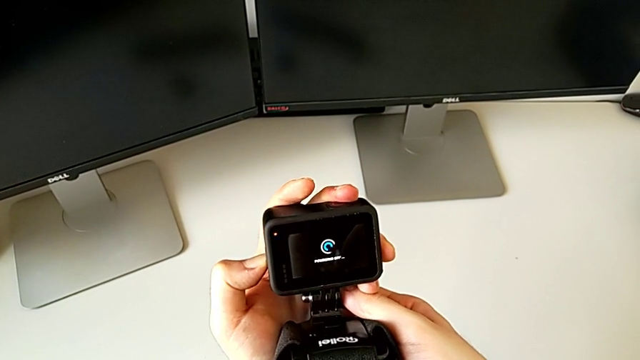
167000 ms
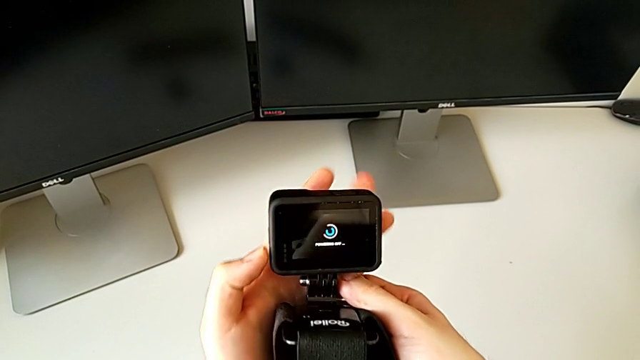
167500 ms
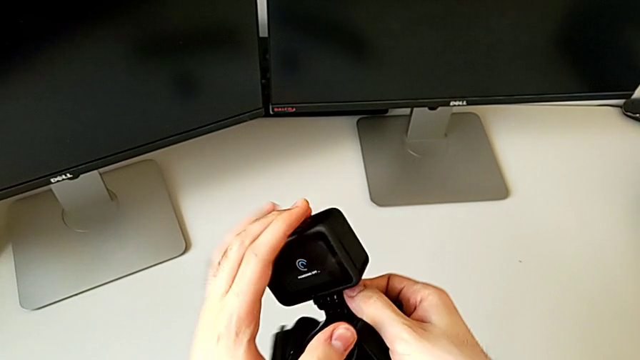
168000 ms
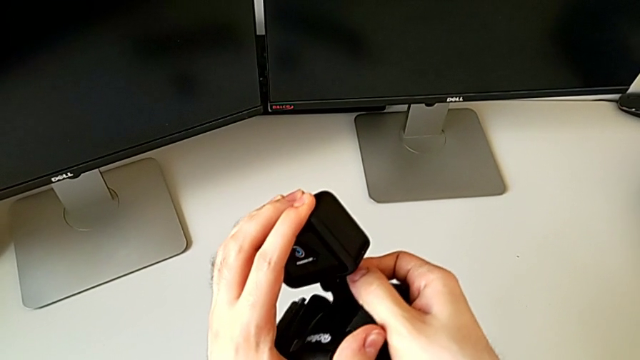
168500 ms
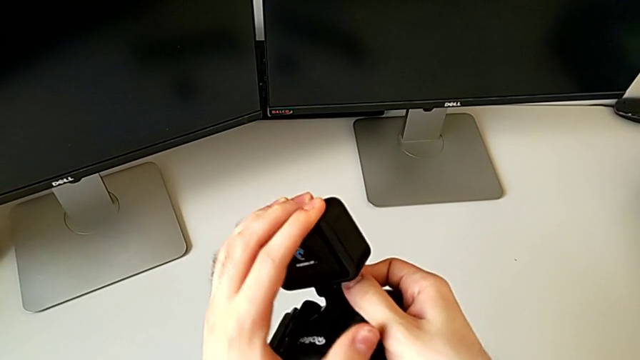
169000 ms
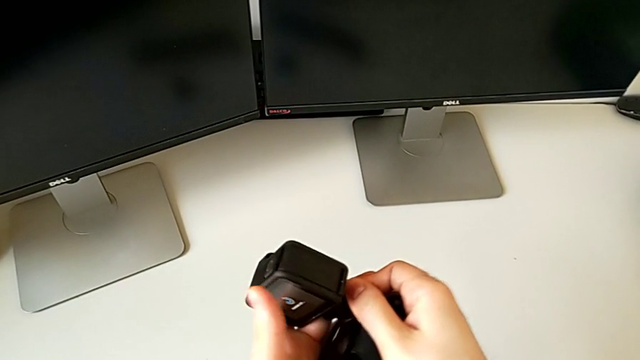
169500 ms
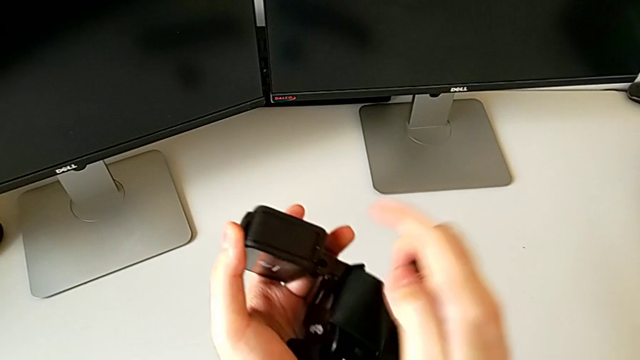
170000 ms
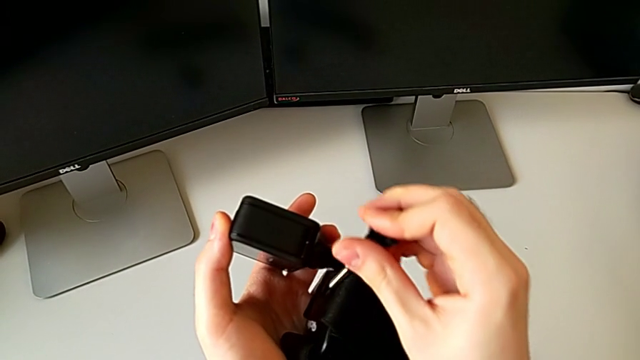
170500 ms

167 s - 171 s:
The camera wearer is assembling the GoPro on the strap mount. They align the black GoPro.

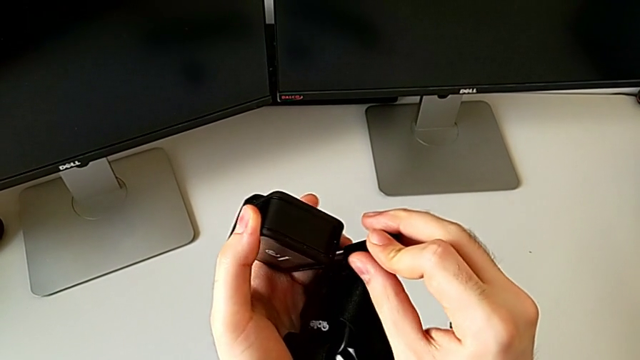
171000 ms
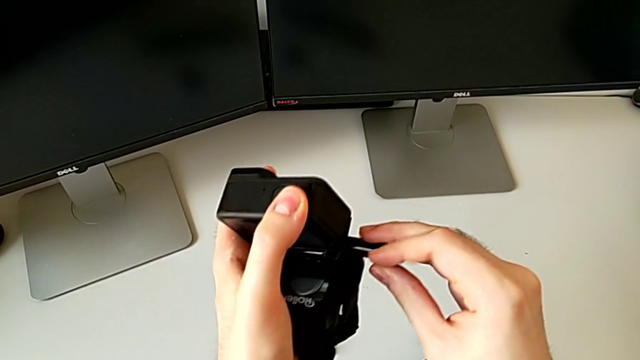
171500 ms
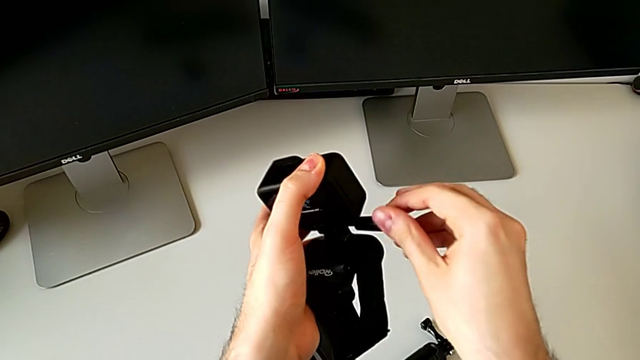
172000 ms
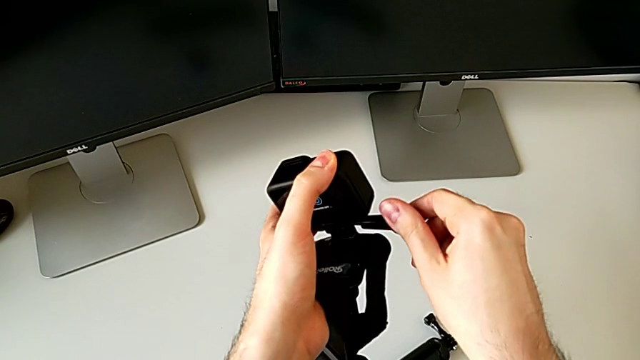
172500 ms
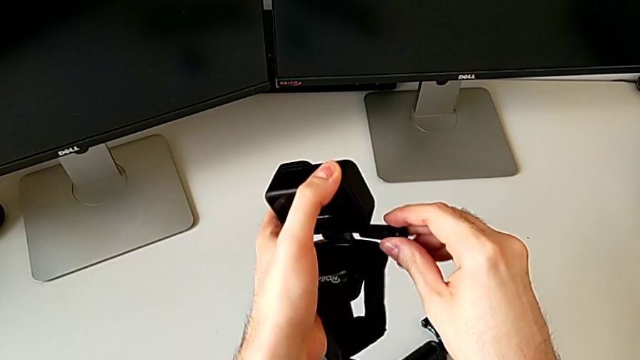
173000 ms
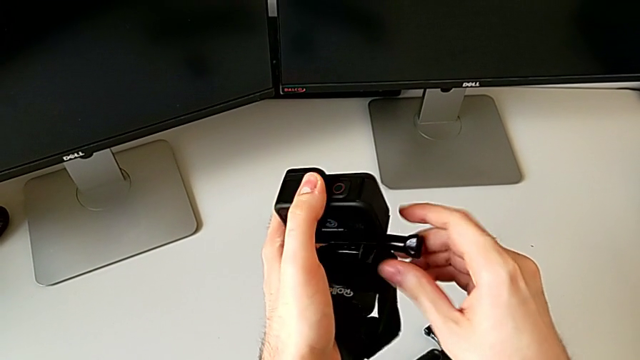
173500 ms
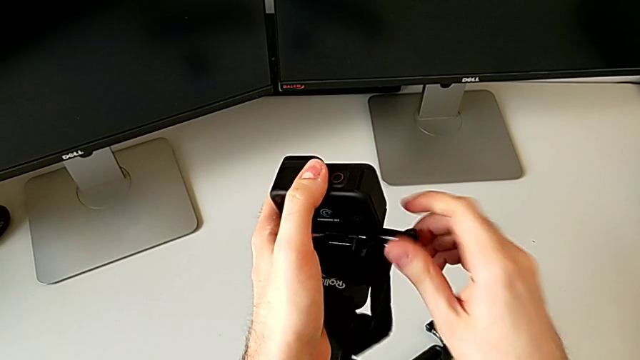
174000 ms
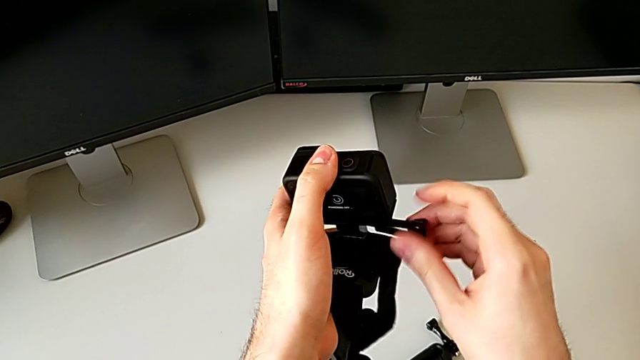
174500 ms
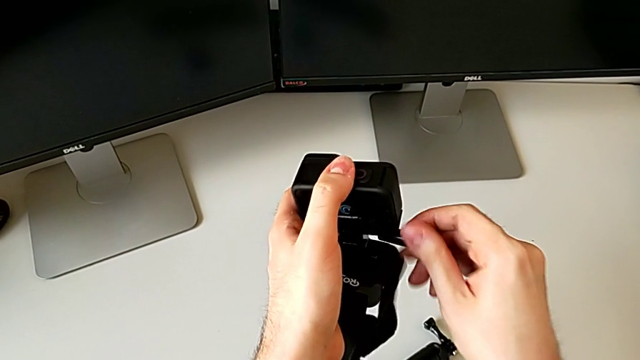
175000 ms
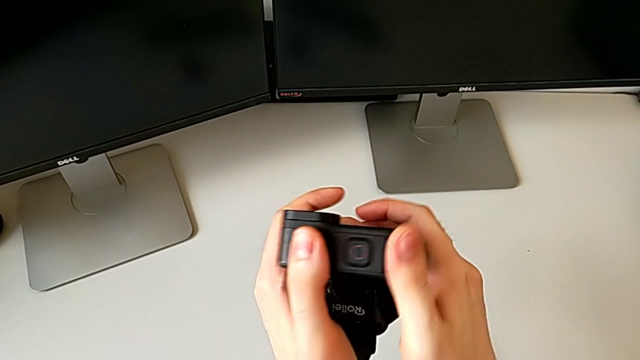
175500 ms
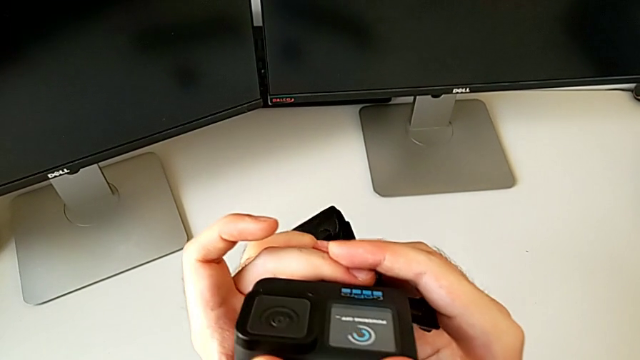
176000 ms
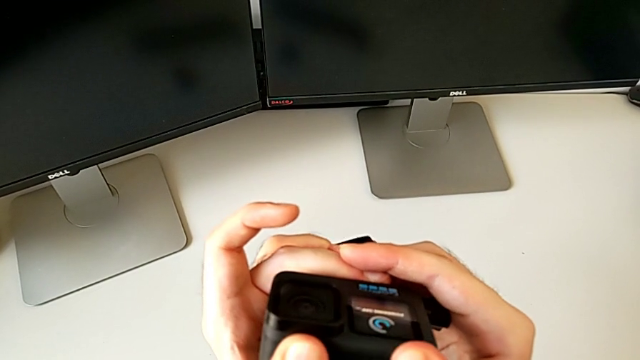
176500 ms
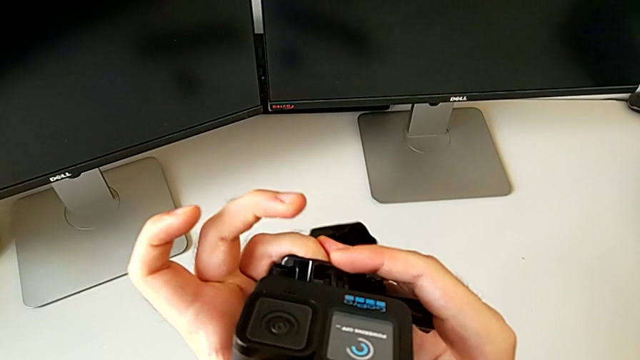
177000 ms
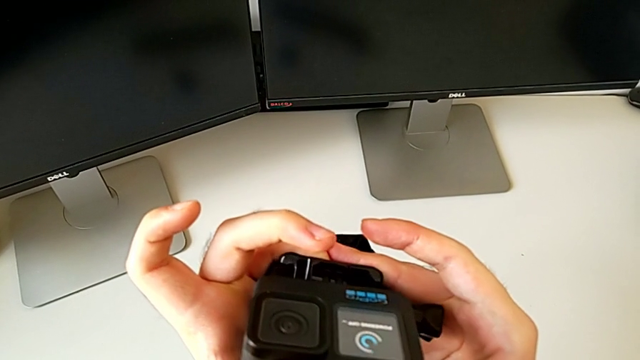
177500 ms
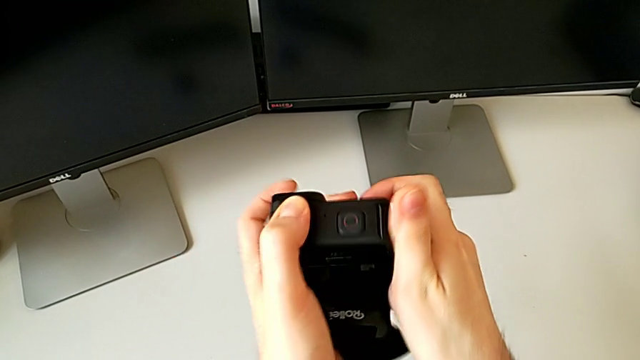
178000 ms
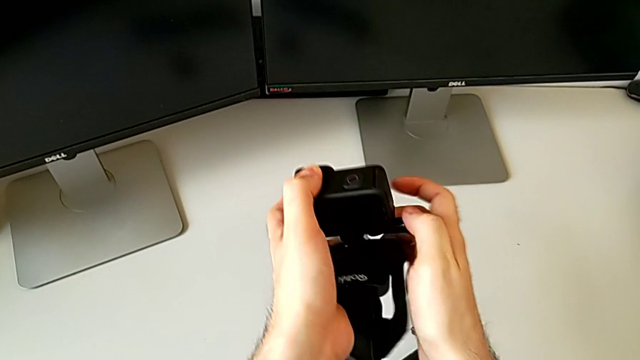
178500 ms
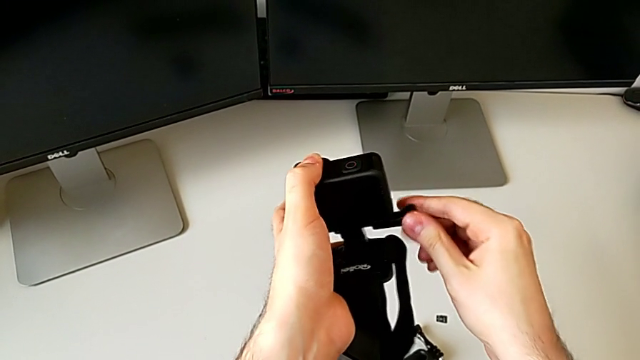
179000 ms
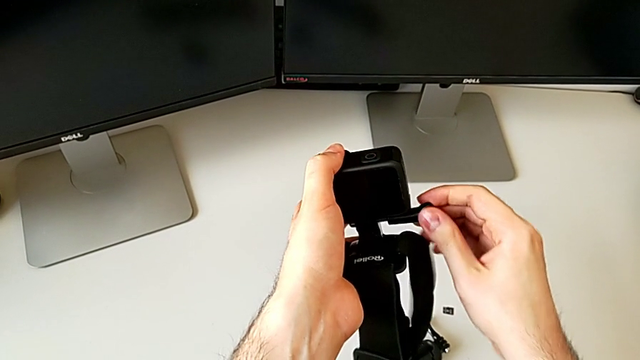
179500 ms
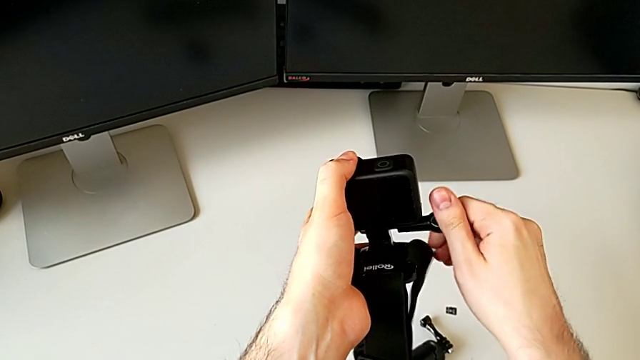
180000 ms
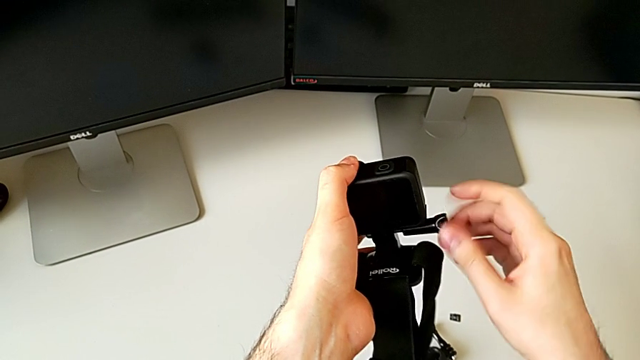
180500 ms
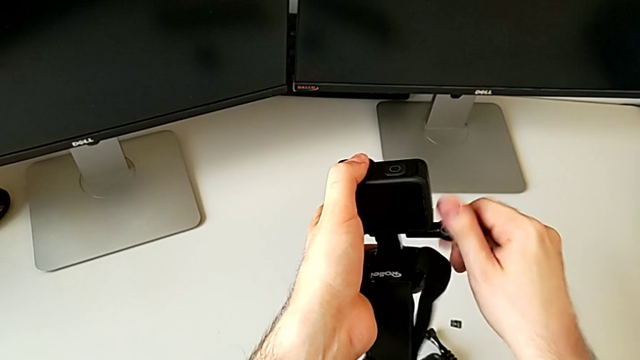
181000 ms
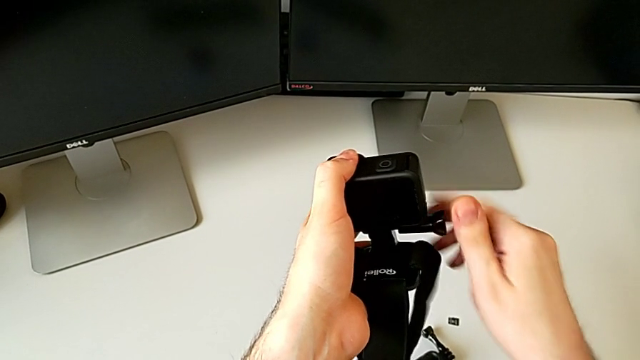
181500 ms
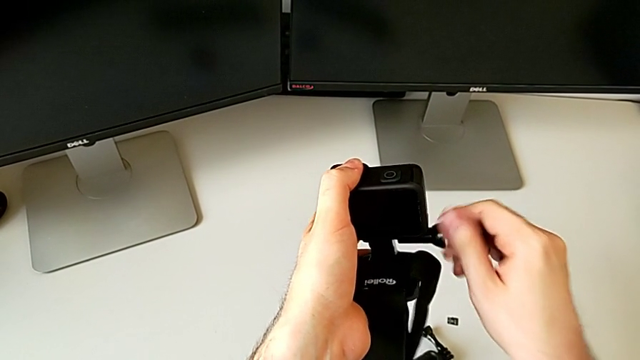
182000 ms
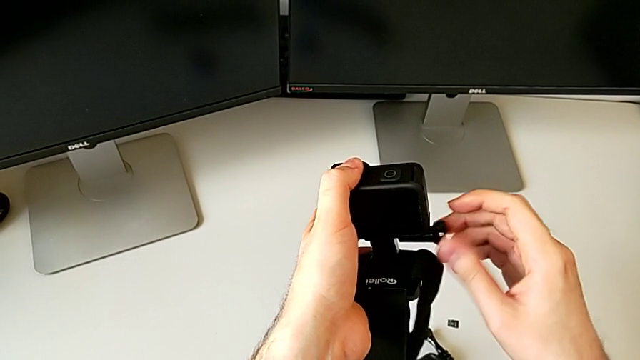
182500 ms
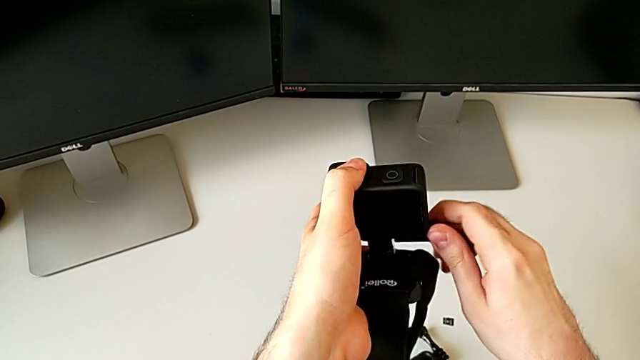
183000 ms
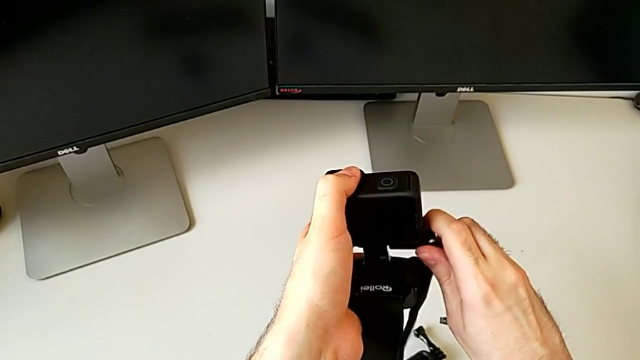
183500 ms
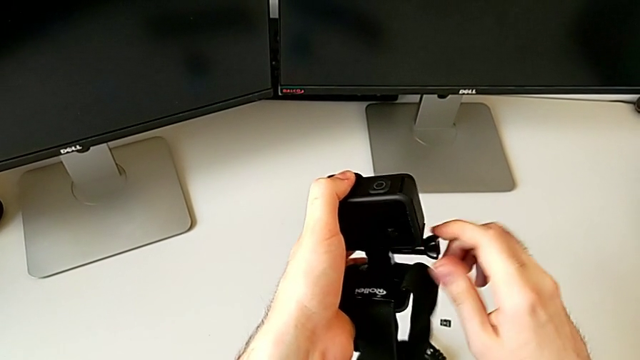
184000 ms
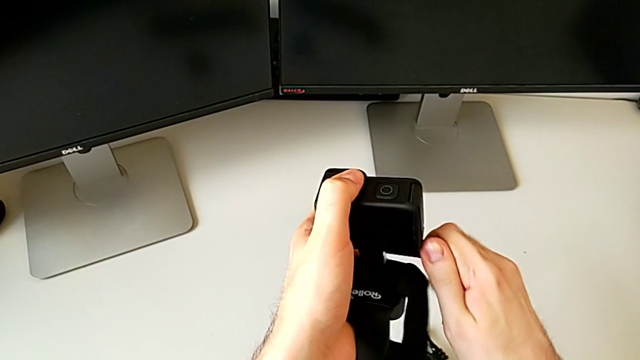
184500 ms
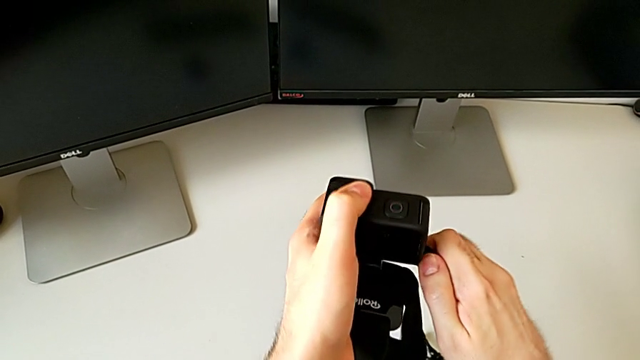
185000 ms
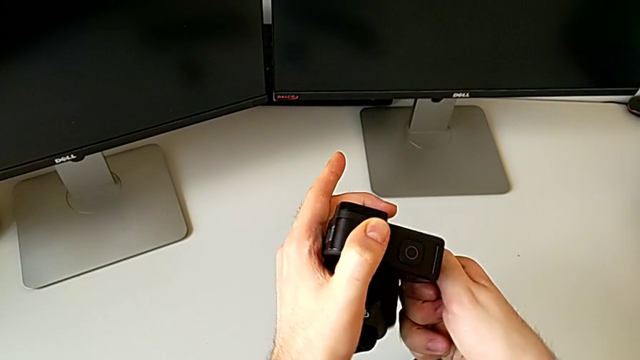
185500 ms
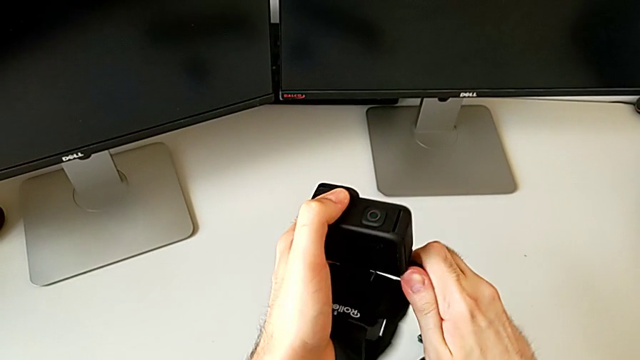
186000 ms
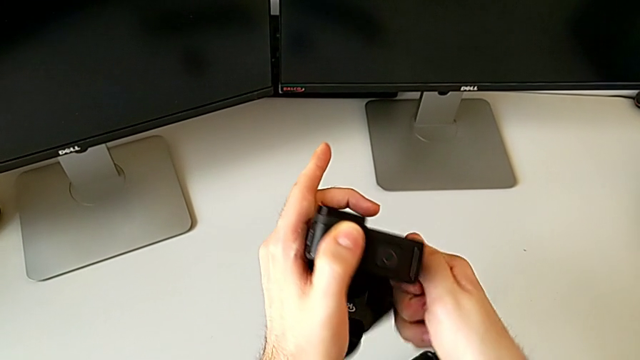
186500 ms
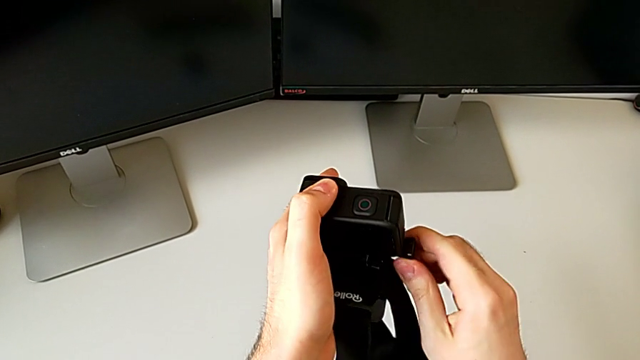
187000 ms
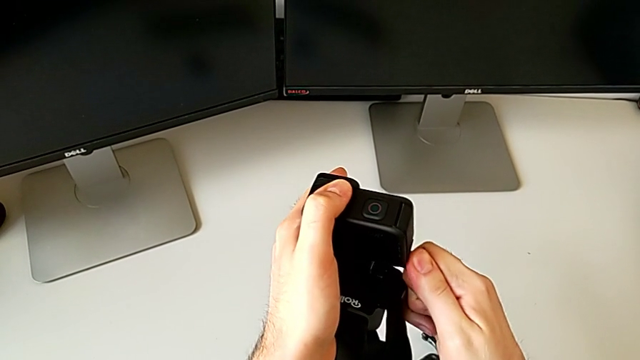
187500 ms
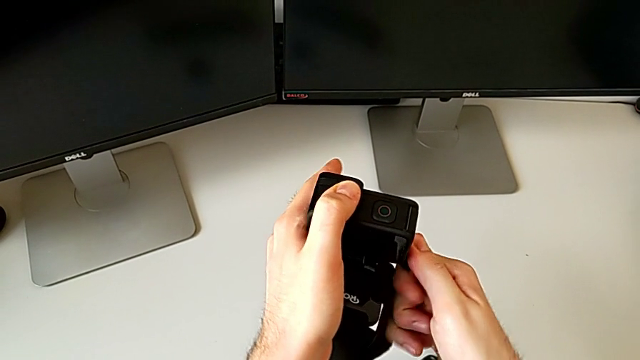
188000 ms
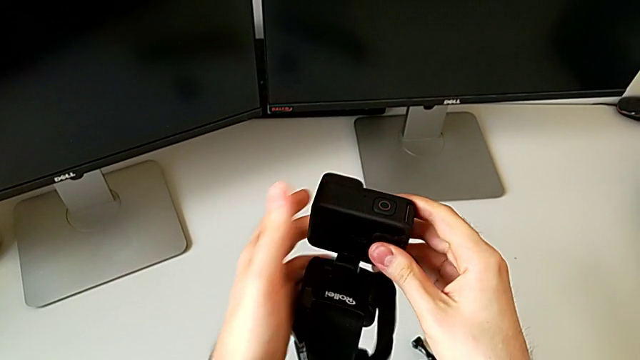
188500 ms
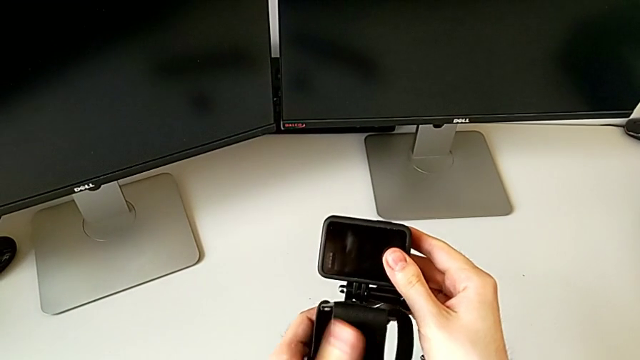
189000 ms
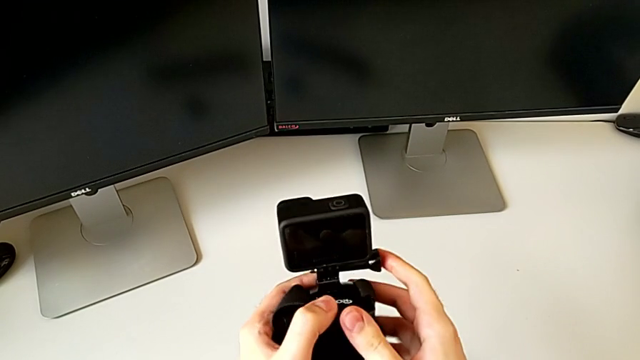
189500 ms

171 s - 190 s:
The camera wearer attaches the GoPro to the strap mount. They screw the black strap, align the GoPro and screw the black GoPro.
